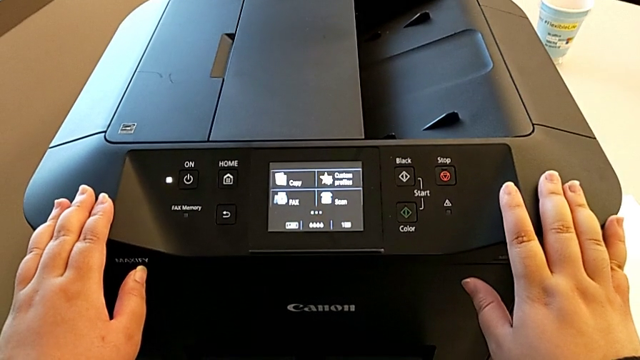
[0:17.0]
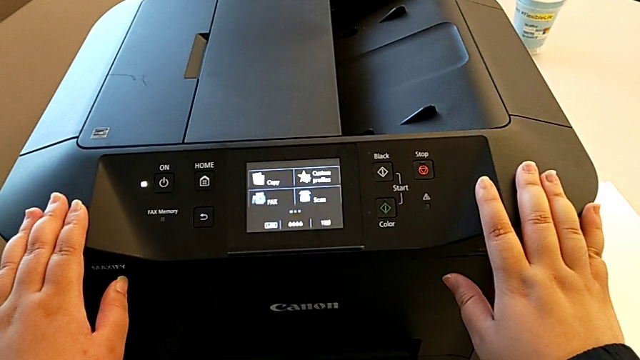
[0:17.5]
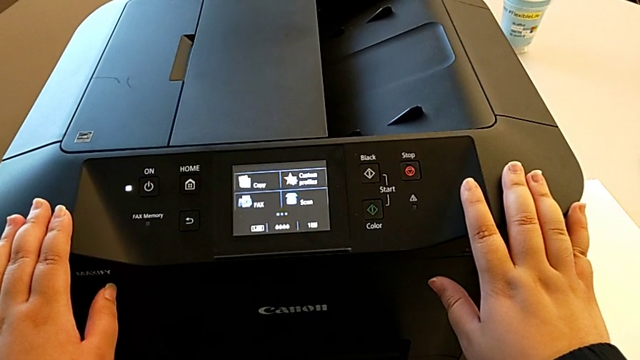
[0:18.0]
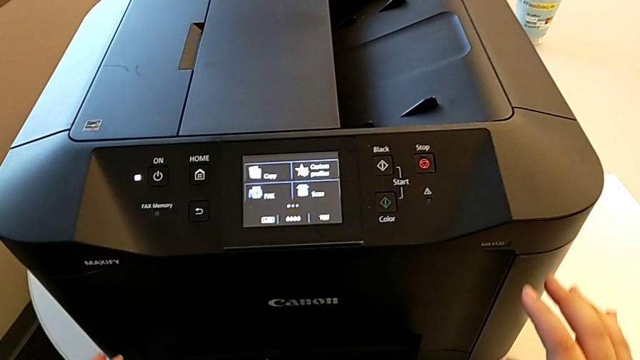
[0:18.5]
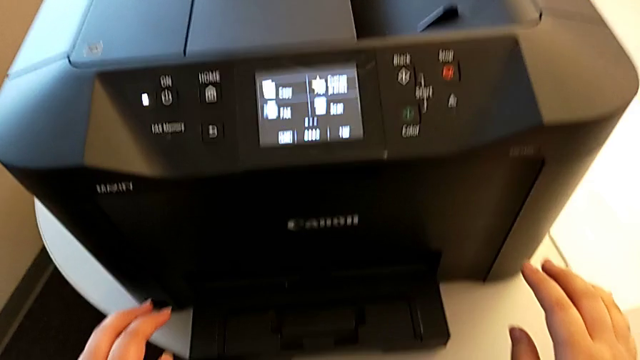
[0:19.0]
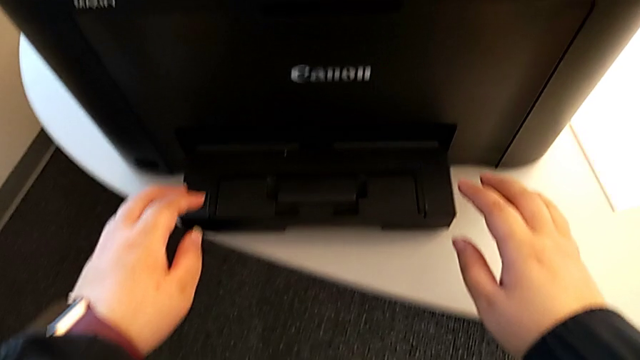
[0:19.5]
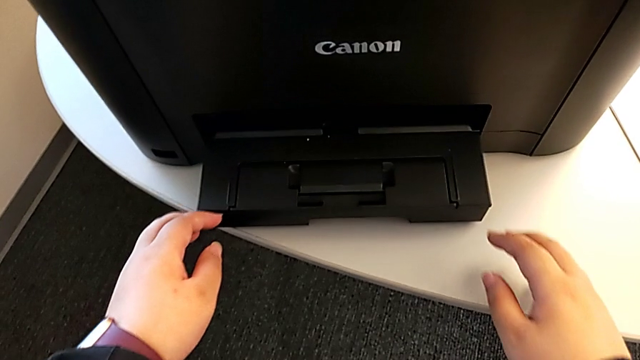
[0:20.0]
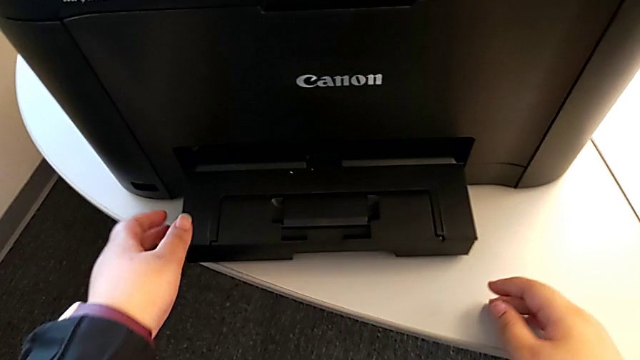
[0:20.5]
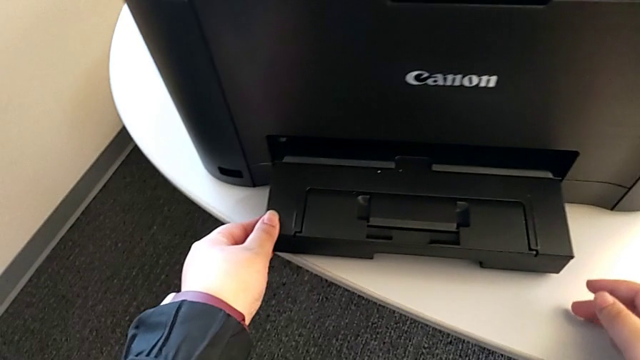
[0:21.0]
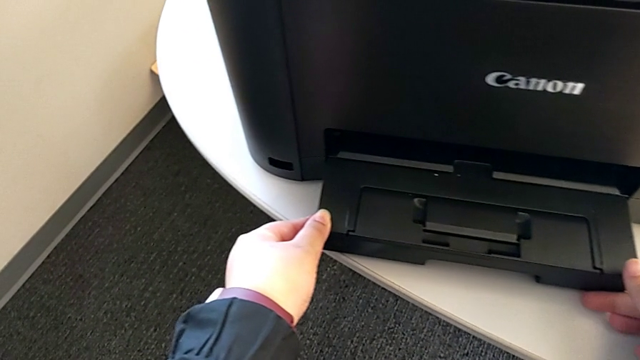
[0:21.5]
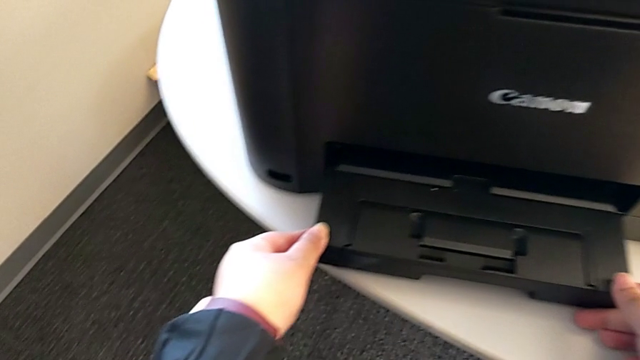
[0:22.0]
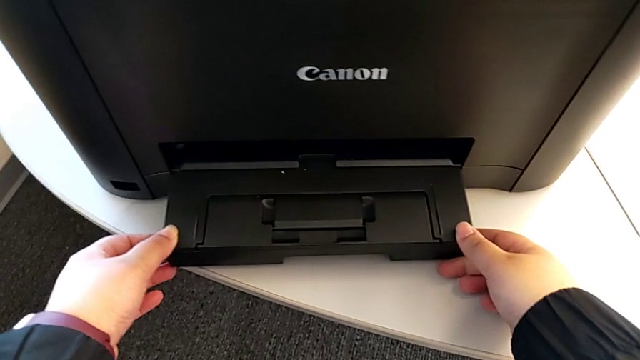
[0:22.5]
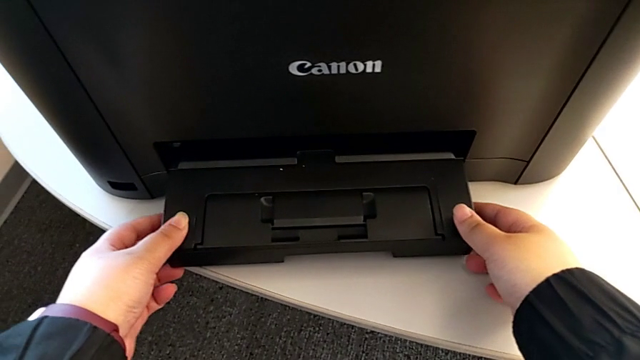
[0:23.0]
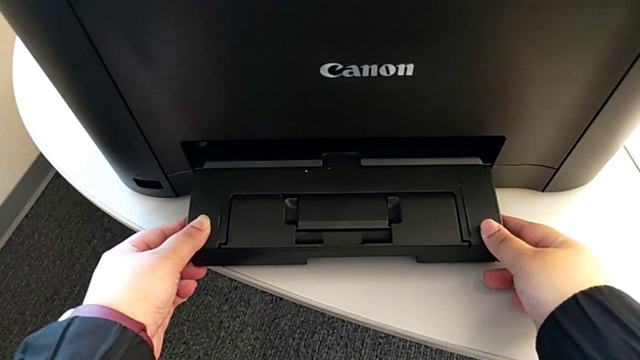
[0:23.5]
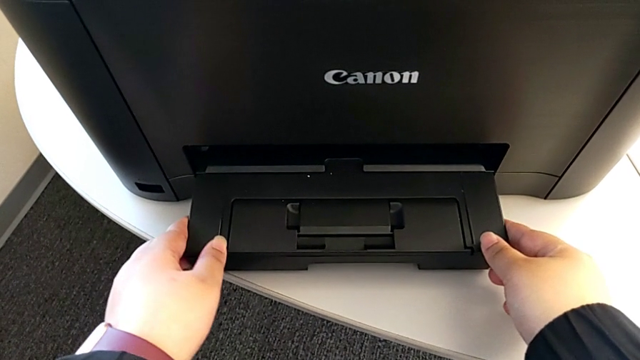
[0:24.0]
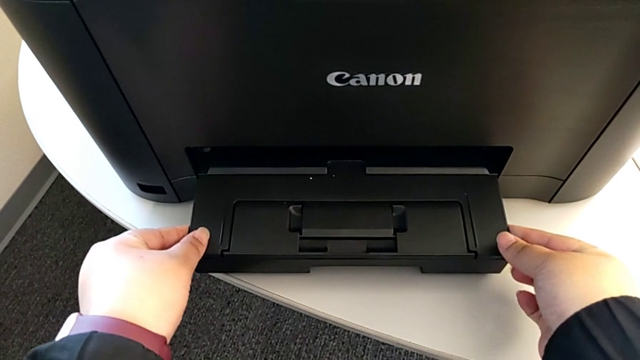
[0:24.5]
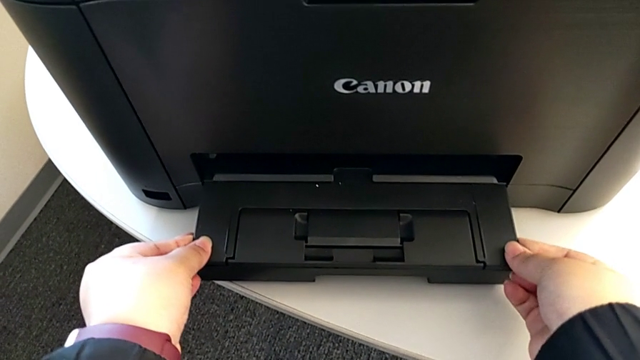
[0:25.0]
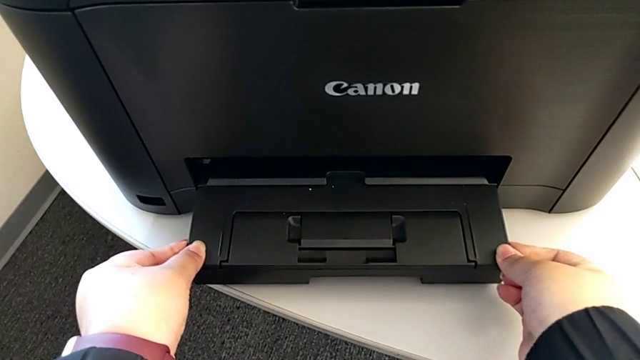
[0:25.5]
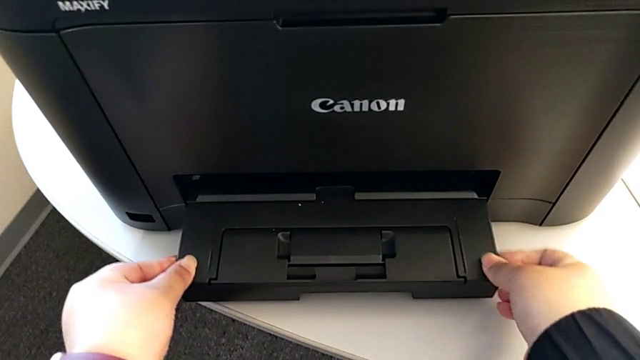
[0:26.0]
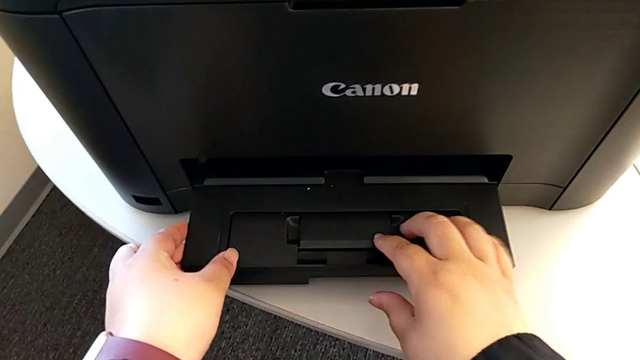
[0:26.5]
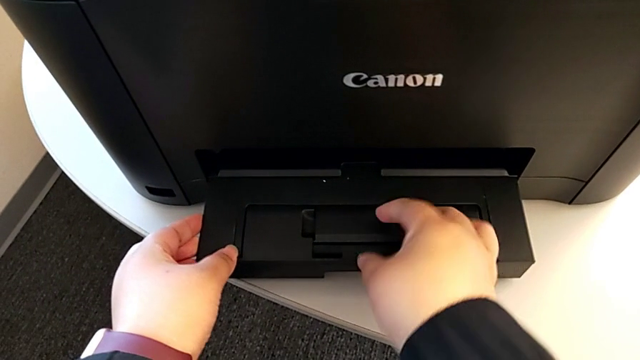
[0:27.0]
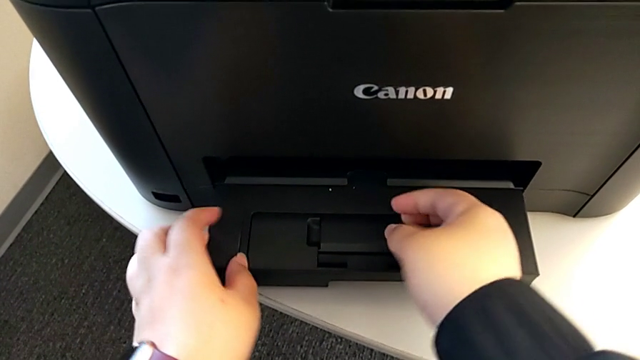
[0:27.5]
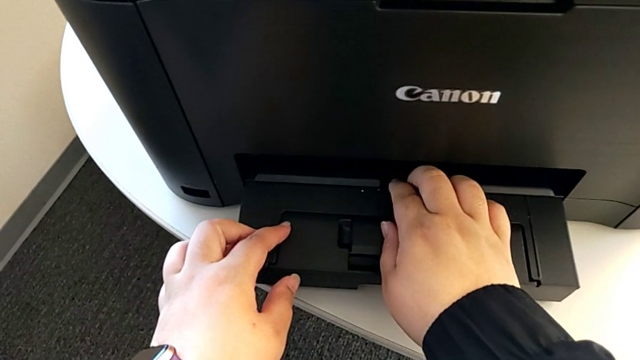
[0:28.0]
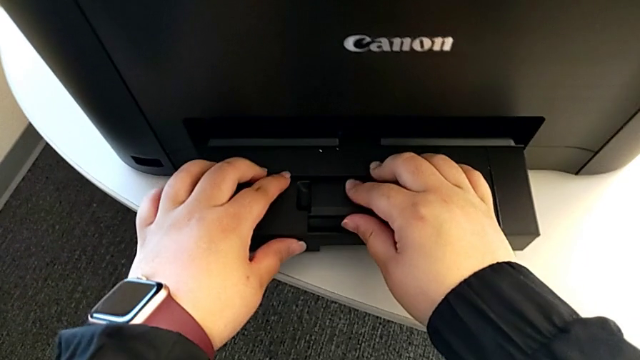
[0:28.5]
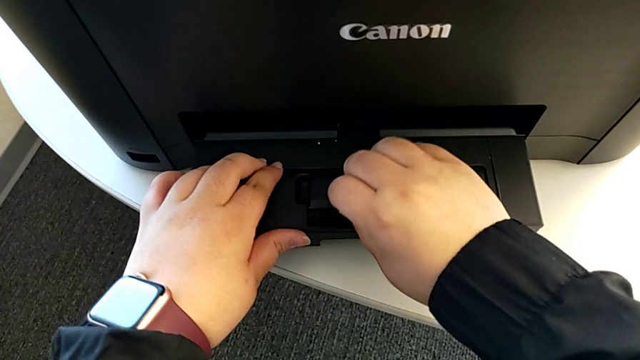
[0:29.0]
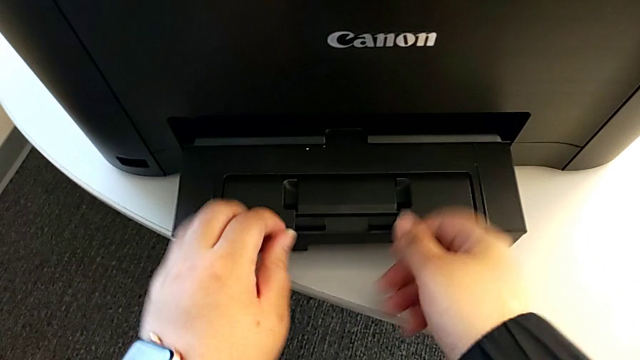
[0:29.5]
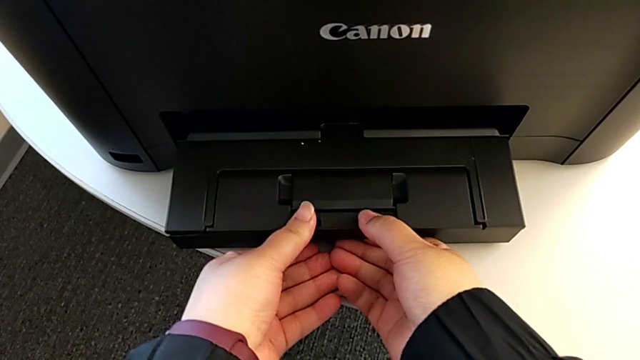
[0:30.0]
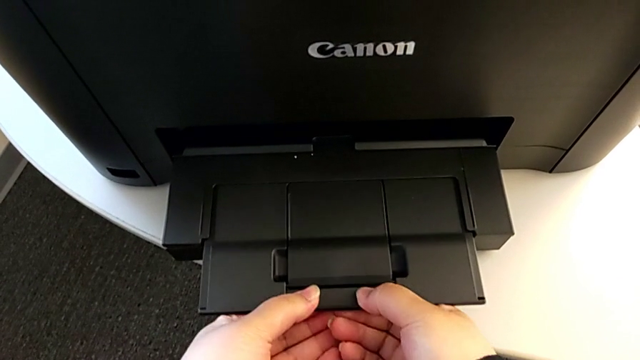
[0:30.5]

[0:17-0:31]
The camera wearer is loading the paper tray. They push the extending paper tray.

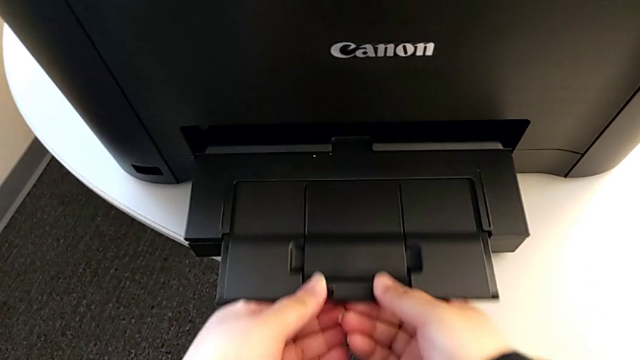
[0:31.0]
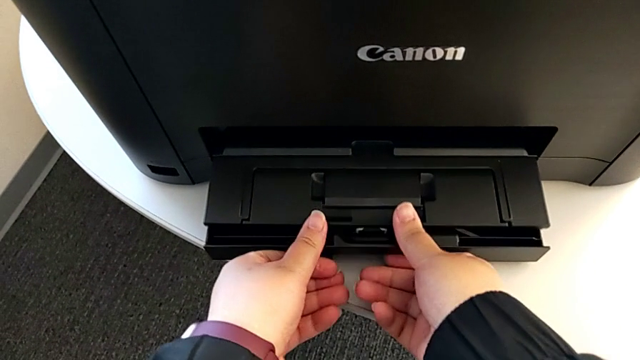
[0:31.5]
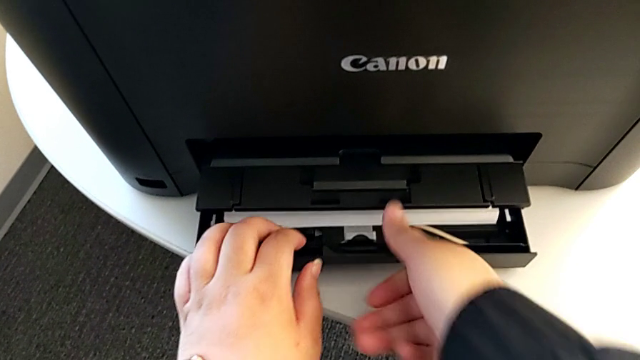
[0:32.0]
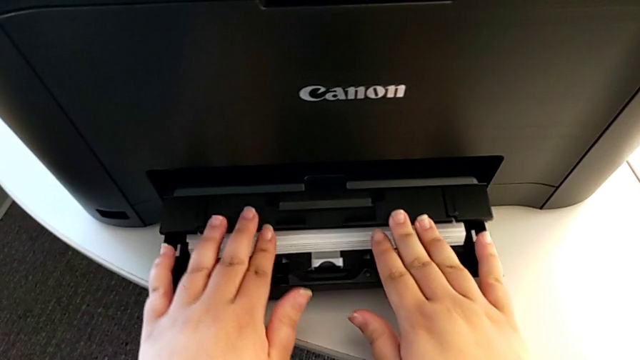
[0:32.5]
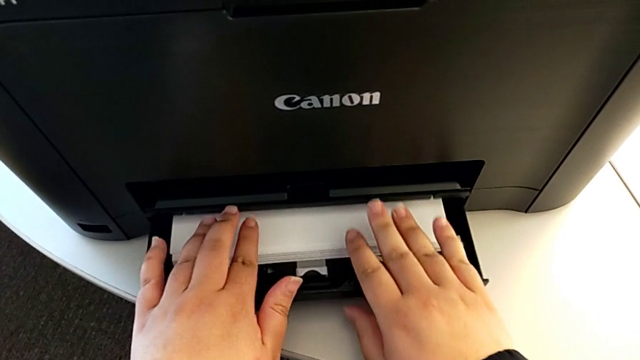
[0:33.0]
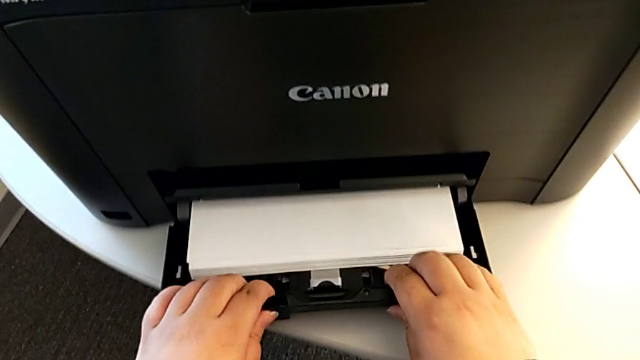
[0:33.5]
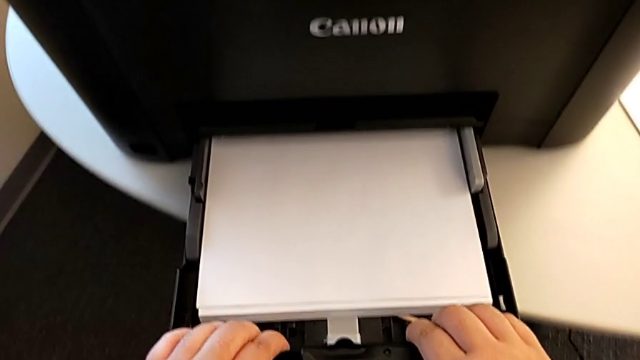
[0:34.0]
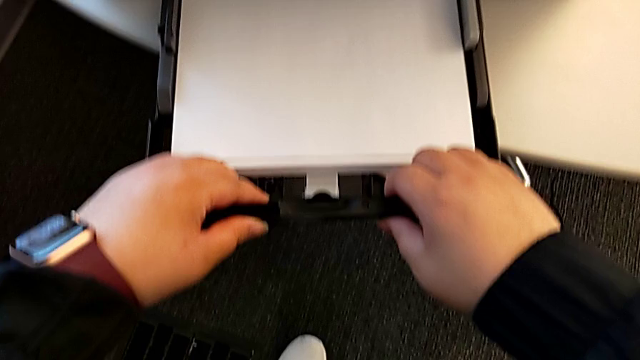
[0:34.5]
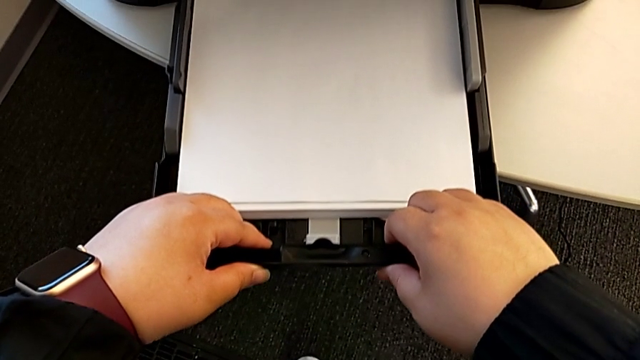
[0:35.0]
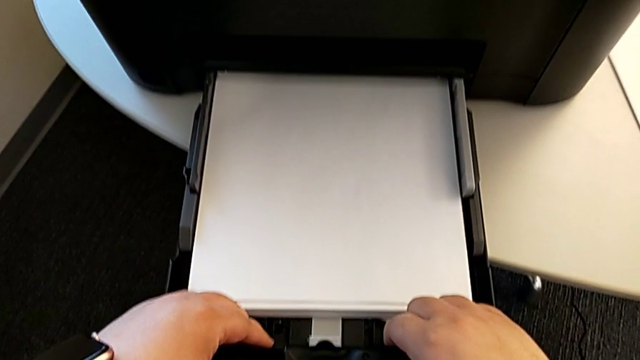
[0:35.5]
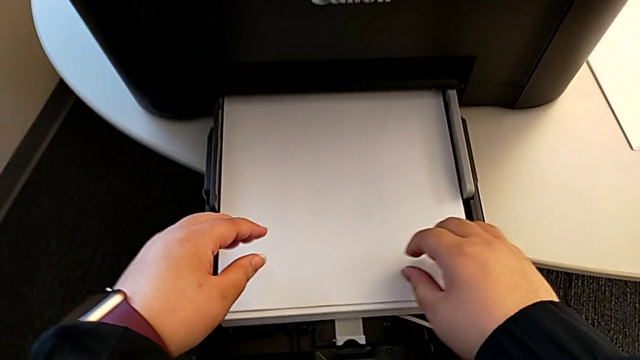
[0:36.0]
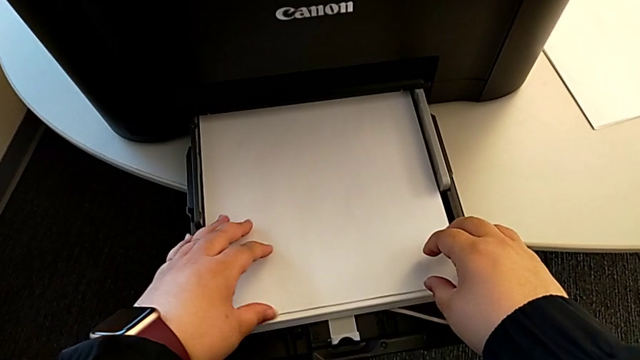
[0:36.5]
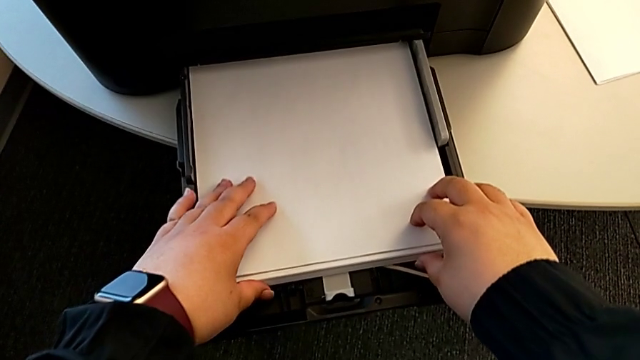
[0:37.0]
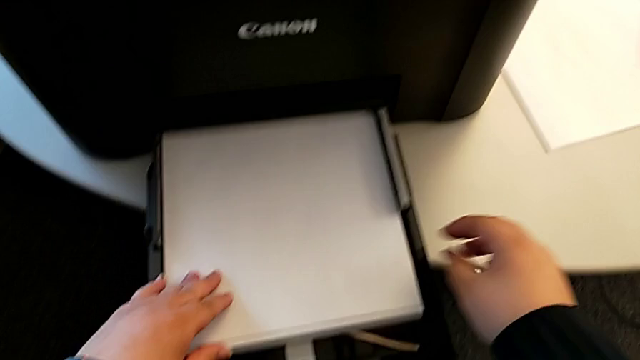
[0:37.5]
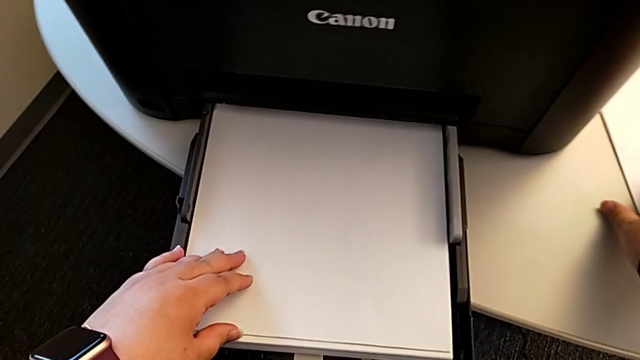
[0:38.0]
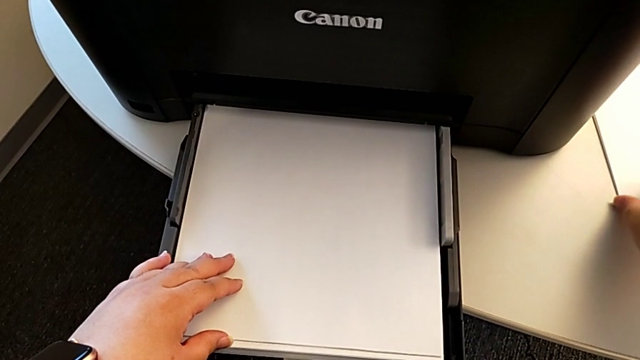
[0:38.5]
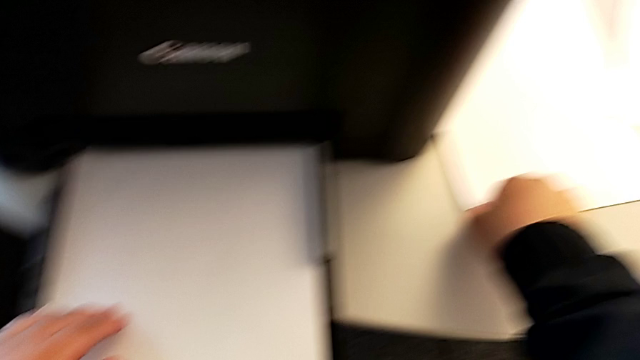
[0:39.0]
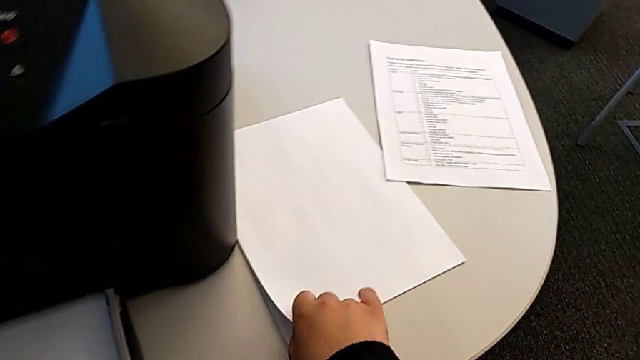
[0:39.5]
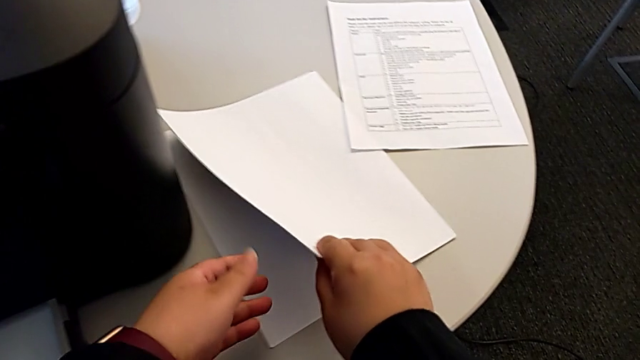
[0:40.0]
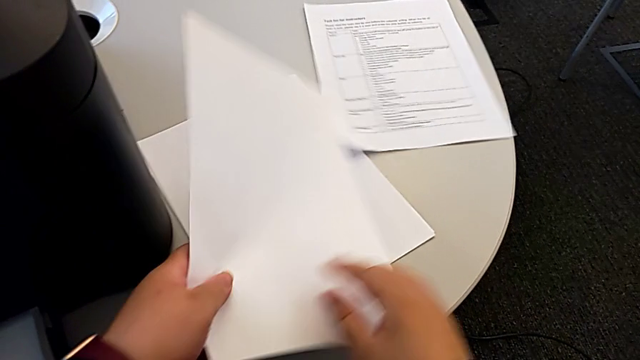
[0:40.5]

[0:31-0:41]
The camera wearer is loading the paper tray. They pull the extending paper tray and grab the paper stack.
